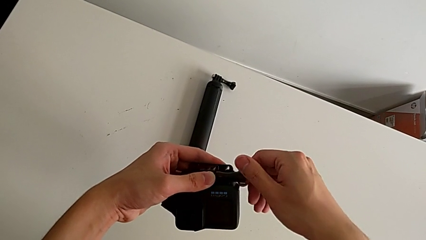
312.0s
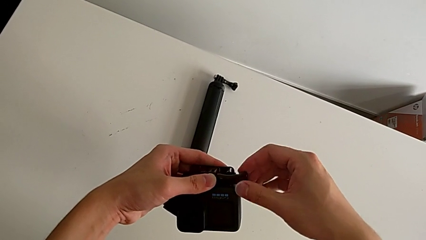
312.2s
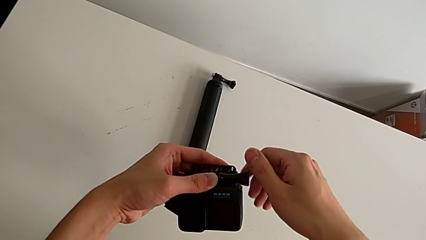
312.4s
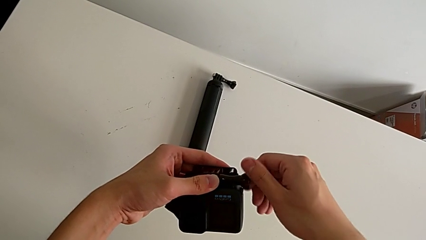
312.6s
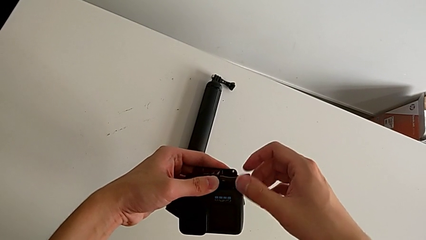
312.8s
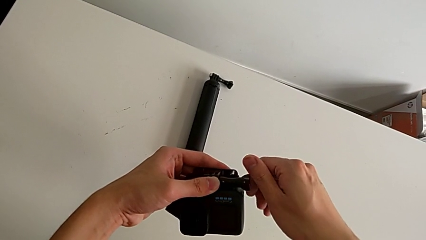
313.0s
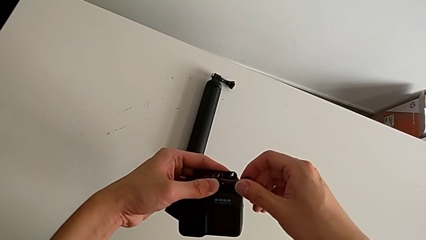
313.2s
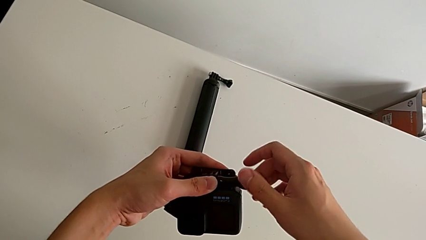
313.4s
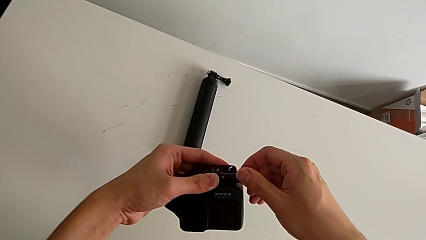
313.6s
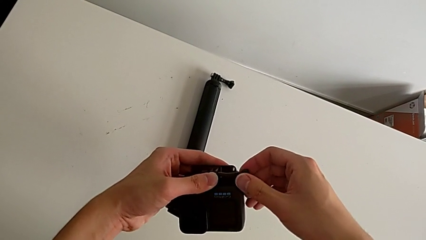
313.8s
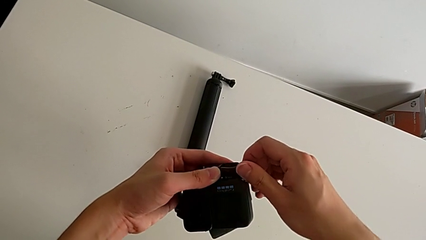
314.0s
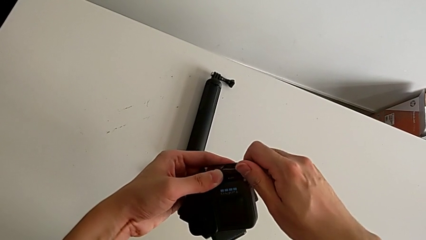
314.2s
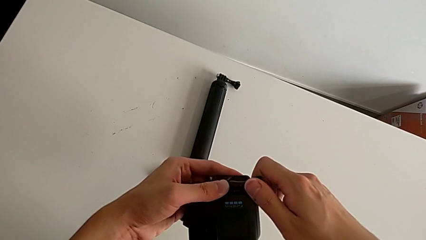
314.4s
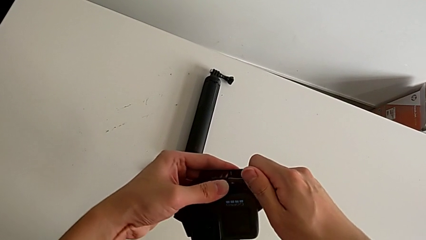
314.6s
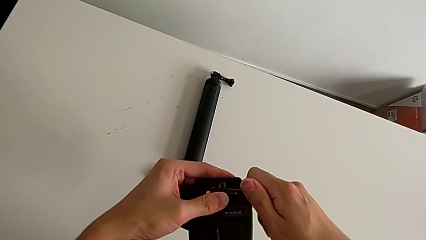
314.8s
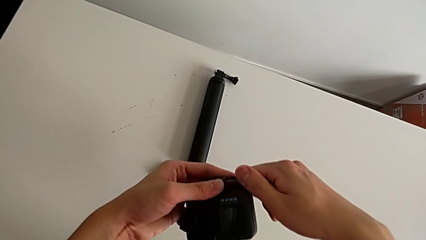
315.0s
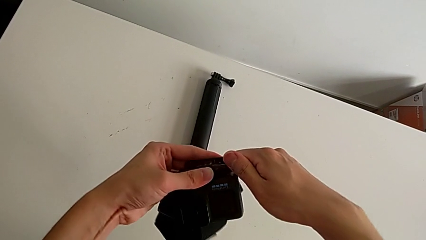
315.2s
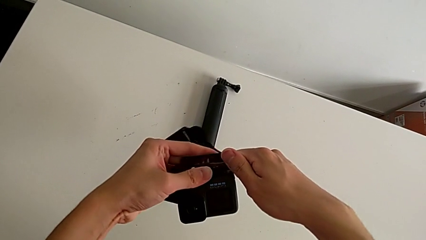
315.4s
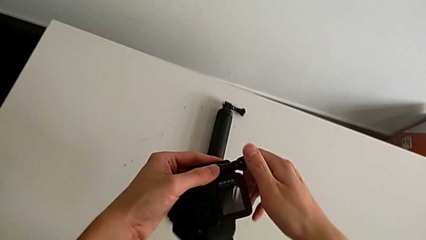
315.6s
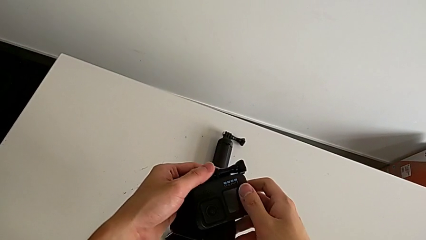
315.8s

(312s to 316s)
The camera wearer is mounting a GoPro on a strip. They screw the screw.

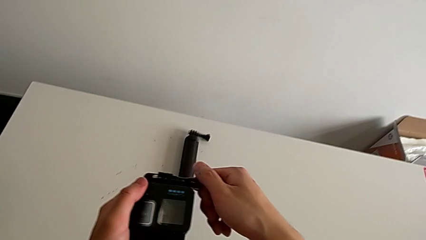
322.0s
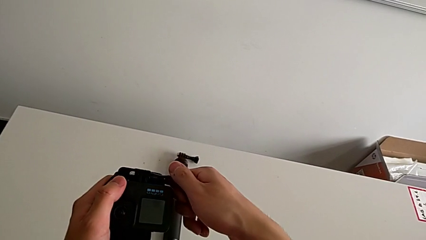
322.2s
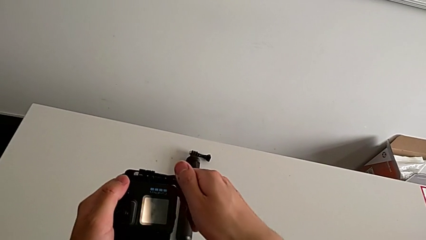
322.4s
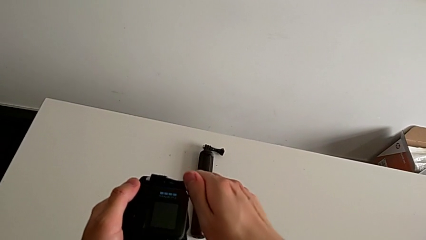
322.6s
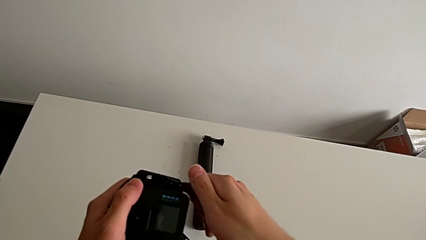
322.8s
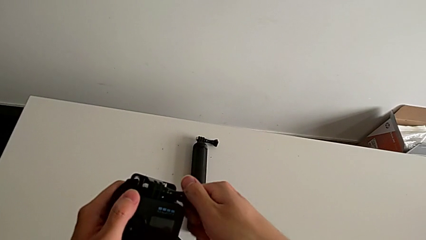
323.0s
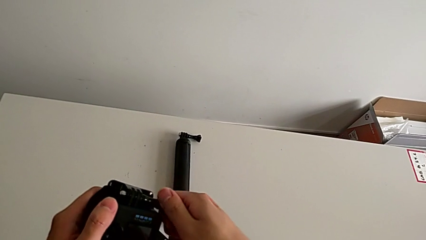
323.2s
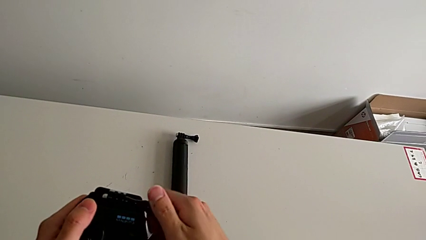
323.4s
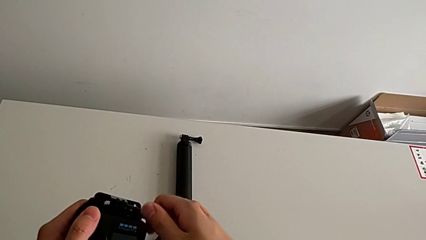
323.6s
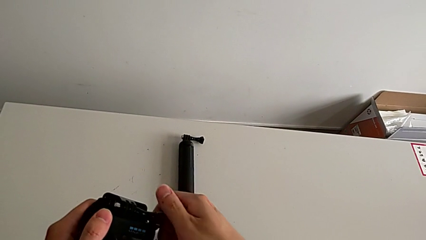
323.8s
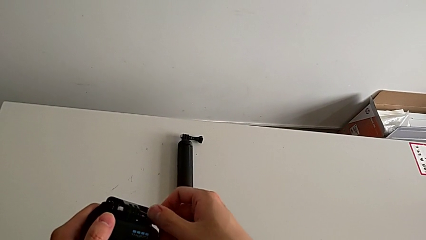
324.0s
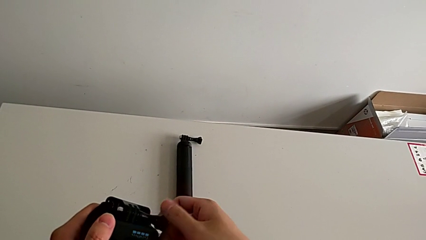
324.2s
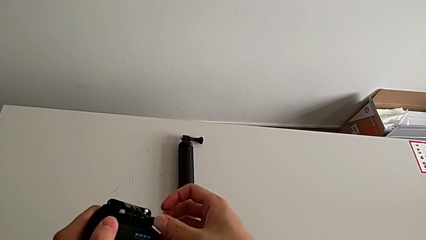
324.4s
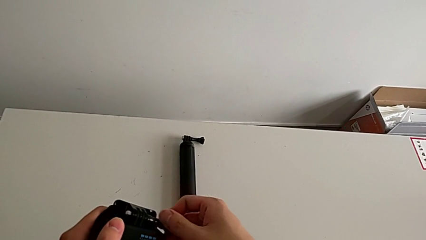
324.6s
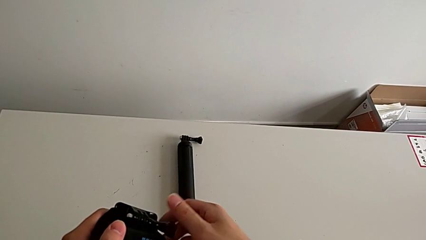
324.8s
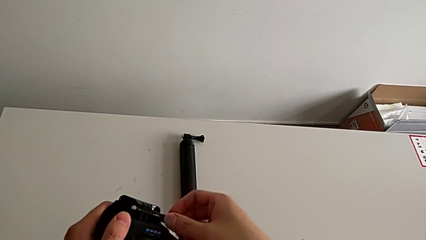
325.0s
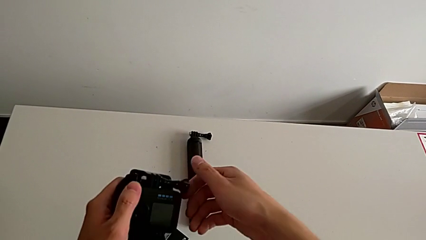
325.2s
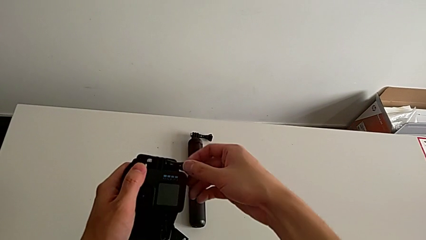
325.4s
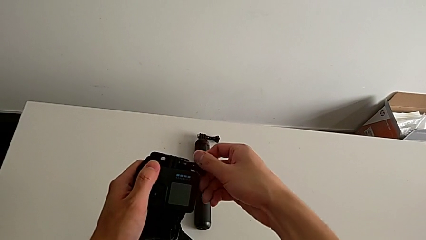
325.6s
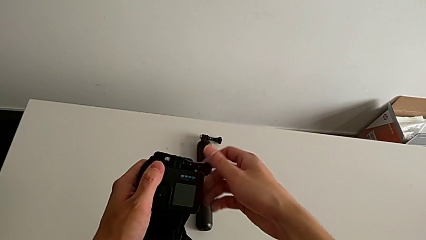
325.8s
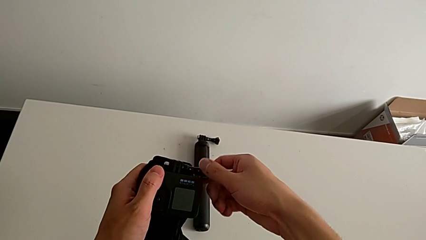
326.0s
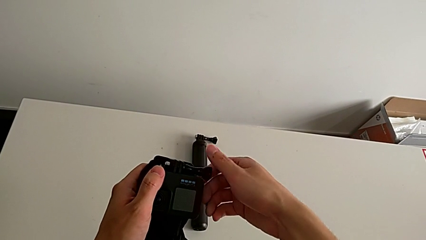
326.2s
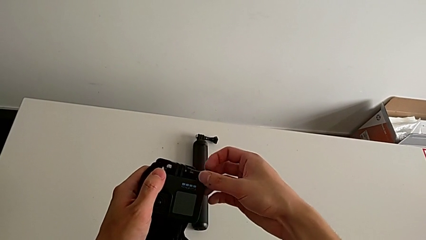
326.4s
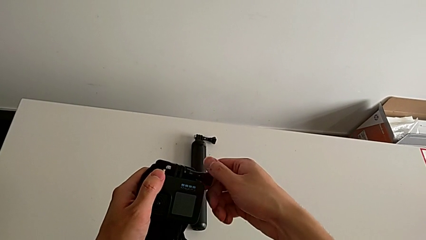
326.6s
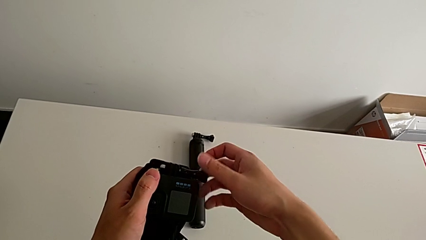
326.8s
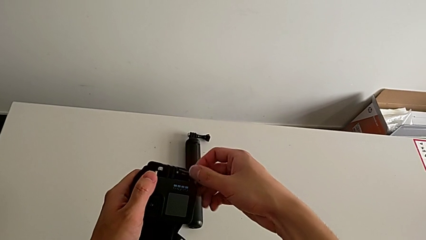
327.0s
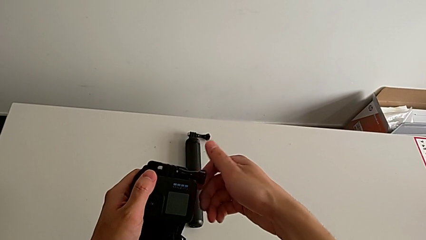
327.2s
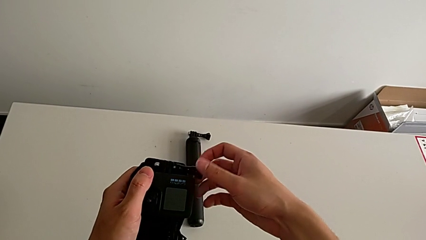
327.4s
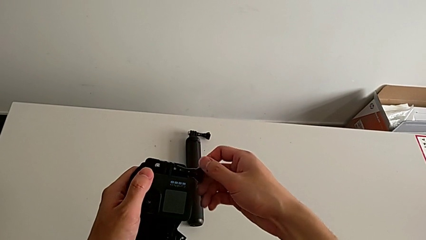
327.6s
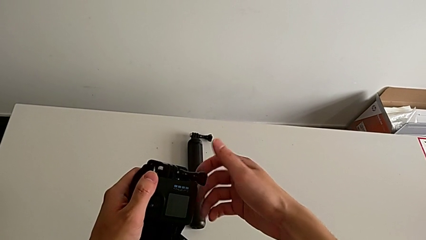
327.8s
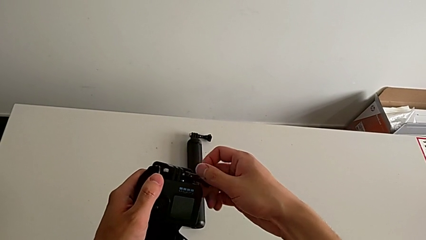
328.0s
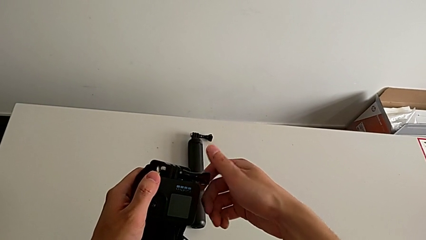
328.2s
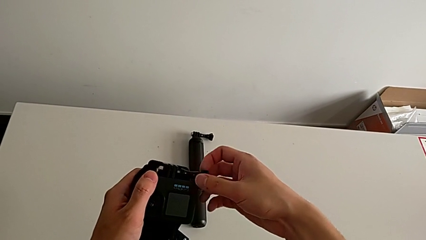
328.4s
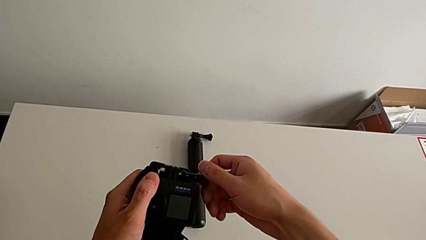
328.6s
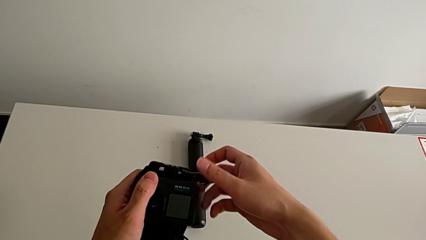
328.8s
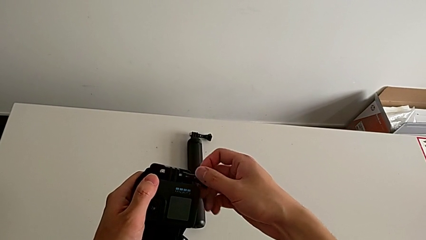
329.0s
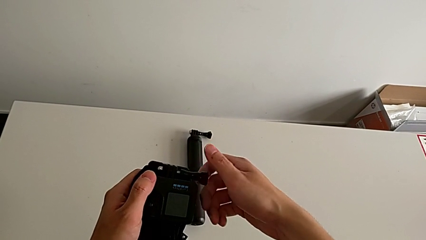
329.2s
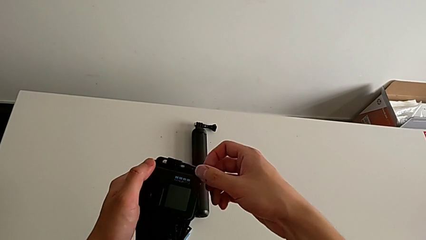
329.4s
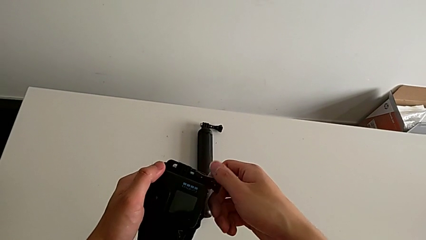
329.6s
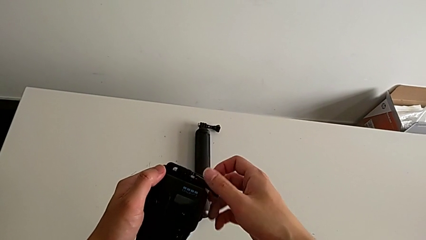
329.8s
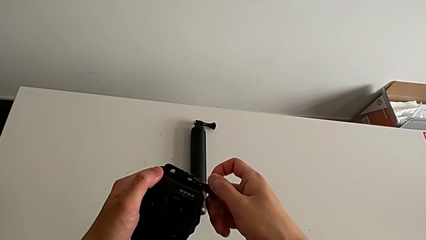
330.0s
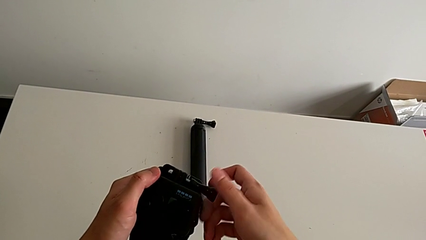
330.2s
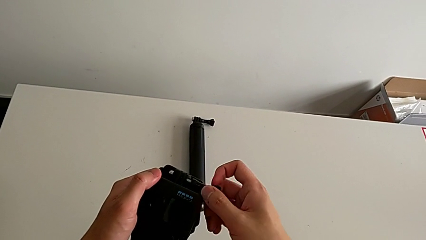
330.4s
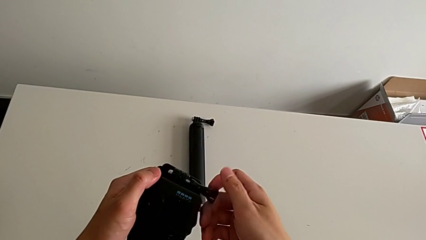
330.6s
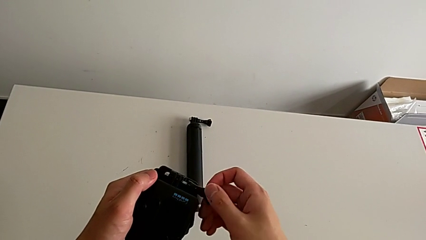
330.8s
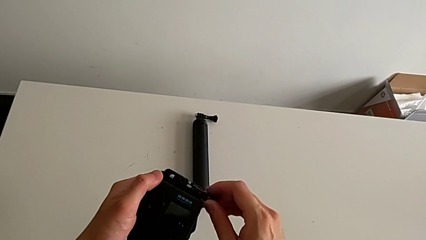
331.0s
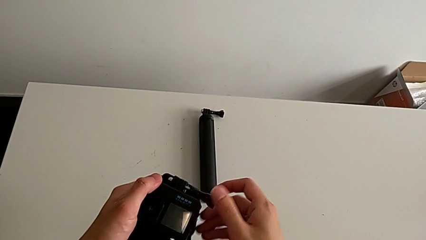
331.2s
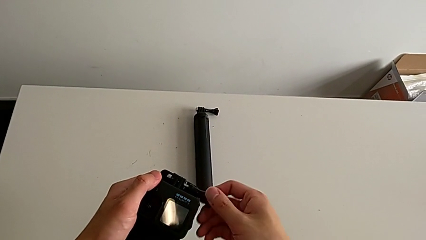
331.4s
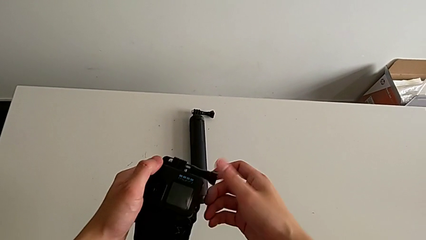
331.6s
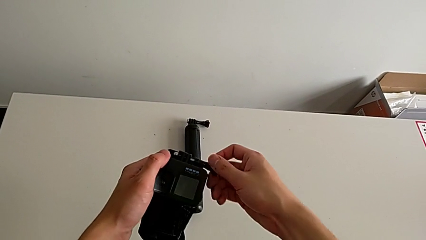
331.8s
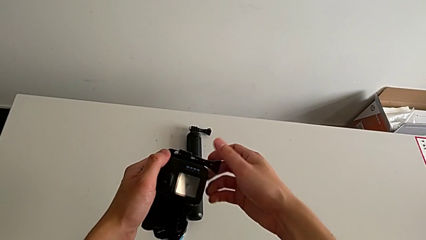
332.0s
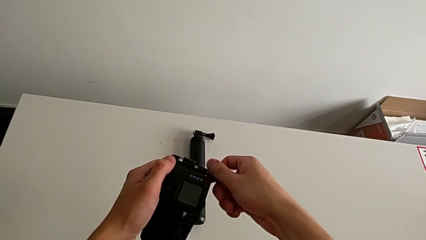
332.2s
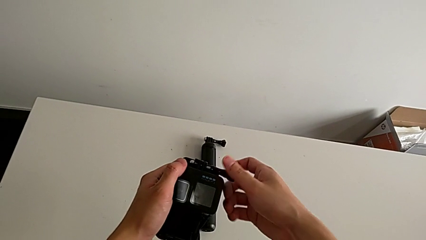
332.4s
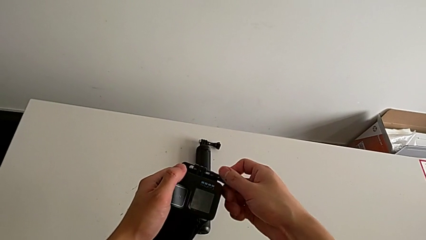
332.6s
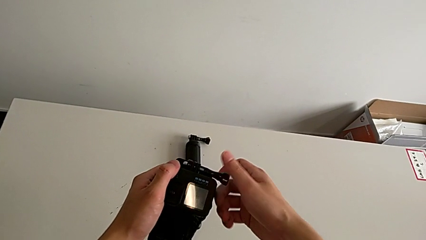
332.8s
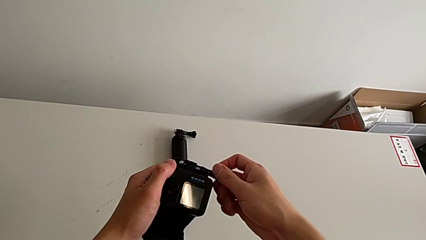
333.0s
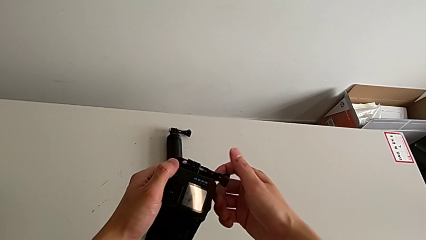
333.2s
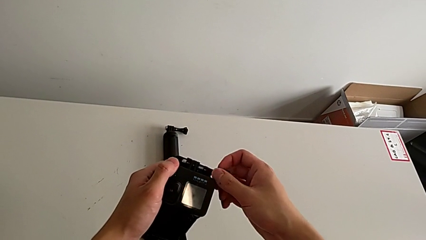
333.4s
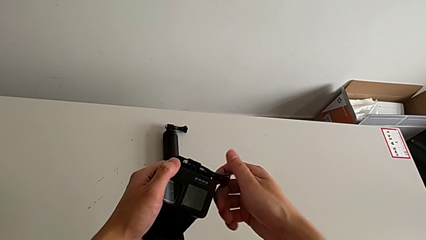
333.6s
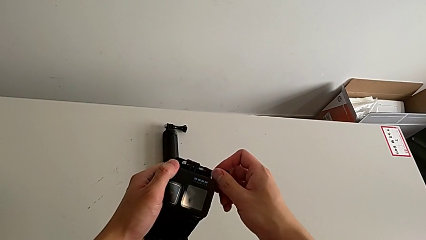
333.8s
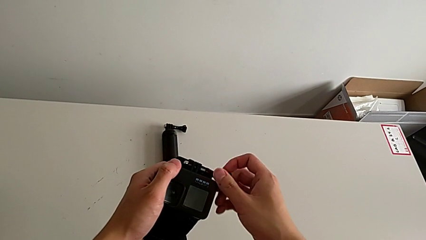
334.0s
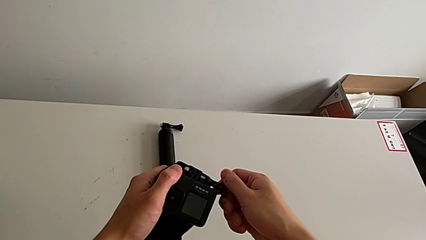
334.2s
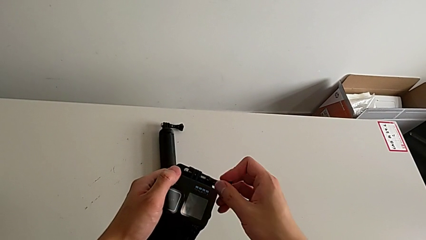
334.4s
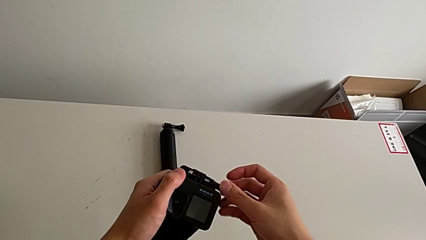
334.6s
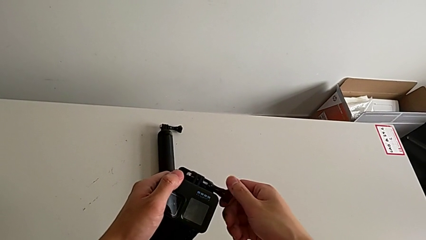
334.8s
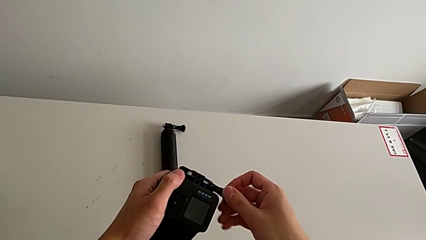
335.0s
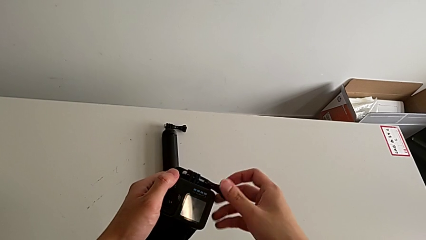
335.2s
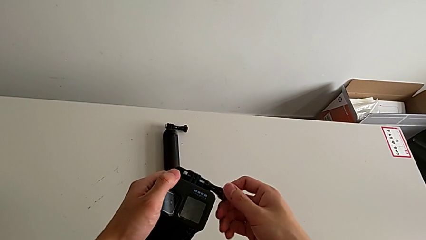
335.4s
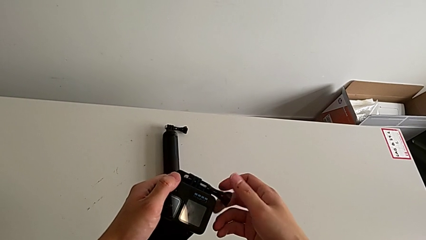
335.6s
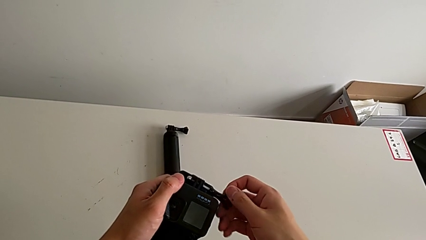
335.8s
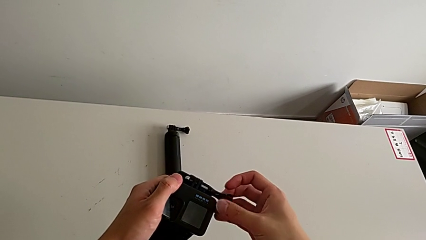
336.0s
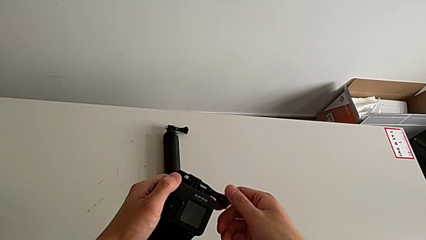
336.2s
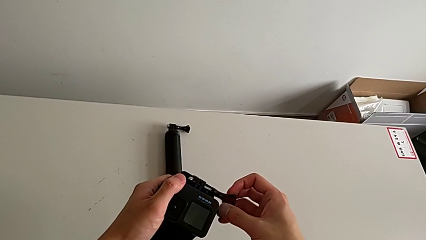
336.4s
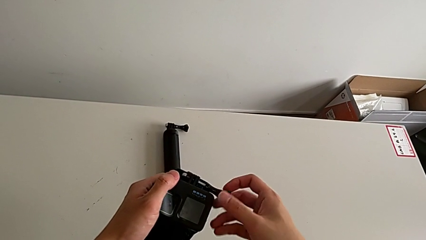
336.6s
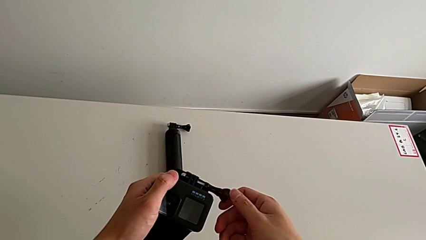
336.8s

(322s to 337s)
The camera wearer is changing their grip from the strip to the handheld. They begin to unscrew the screw.
